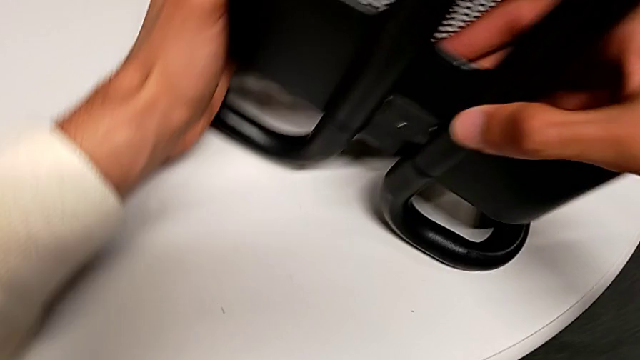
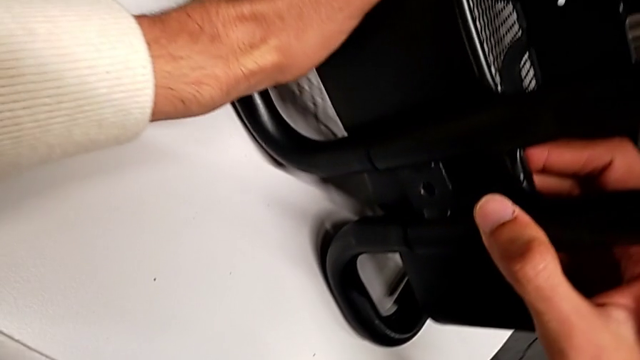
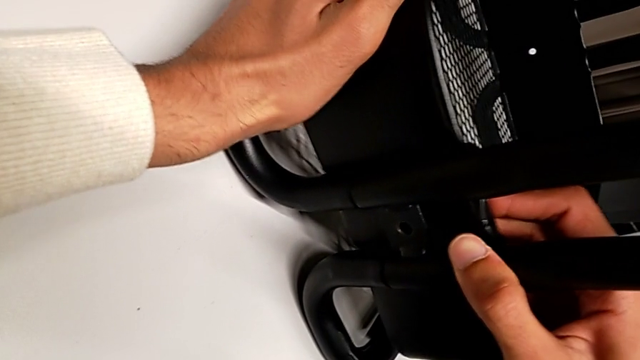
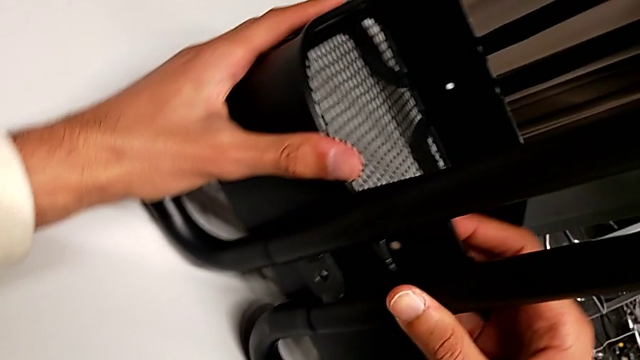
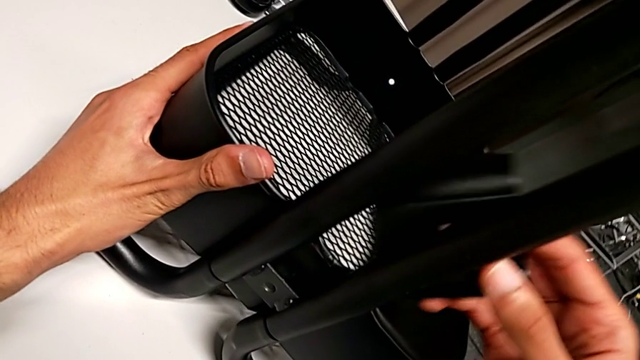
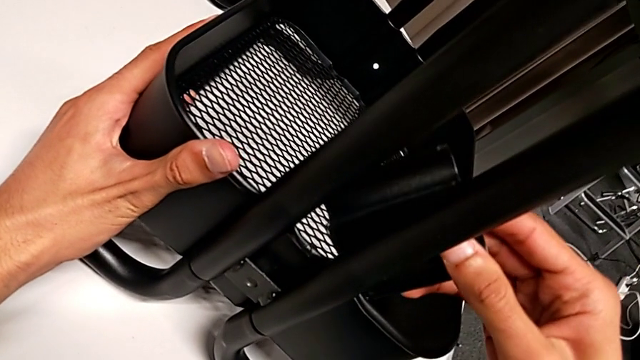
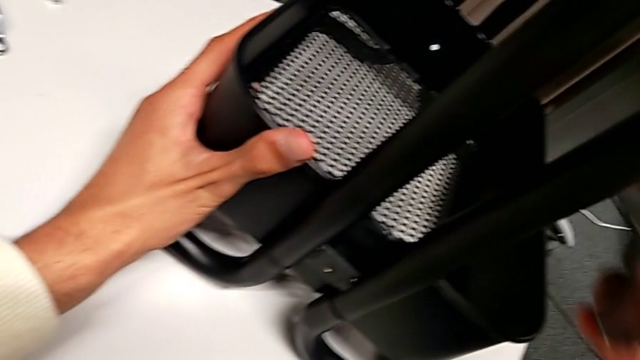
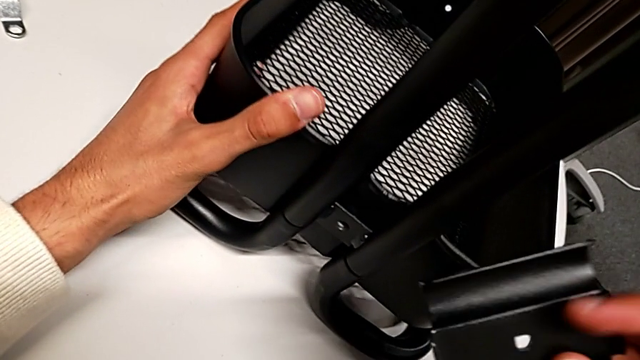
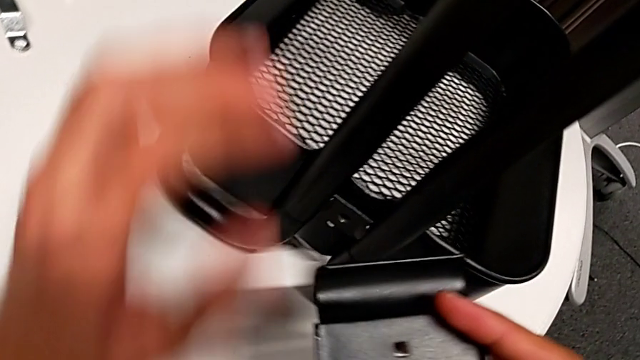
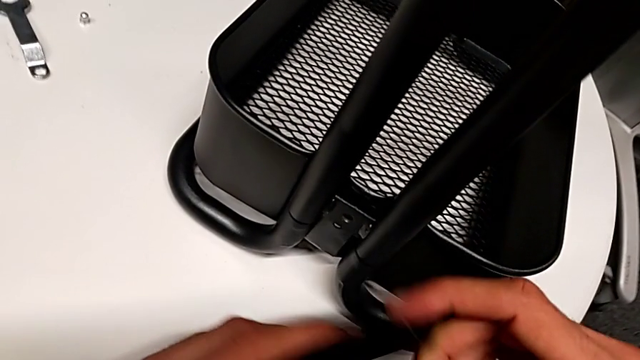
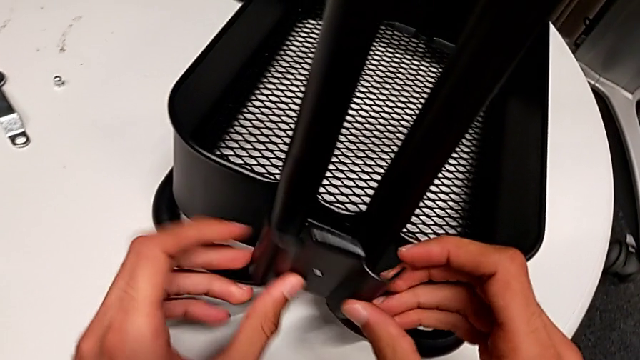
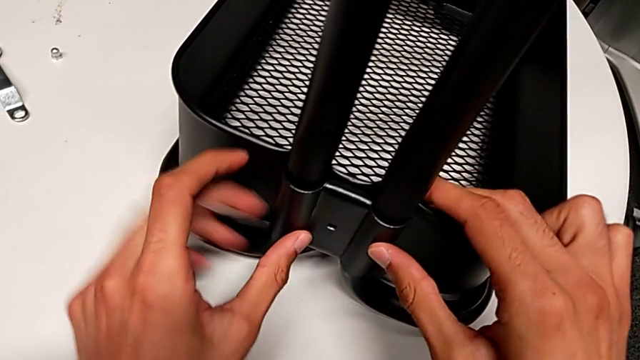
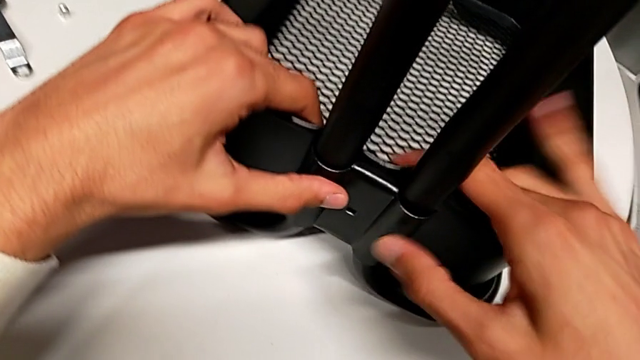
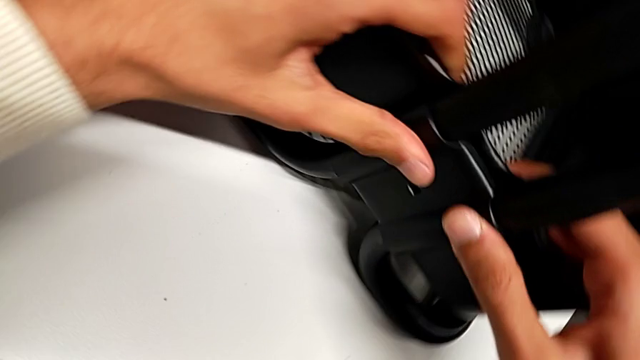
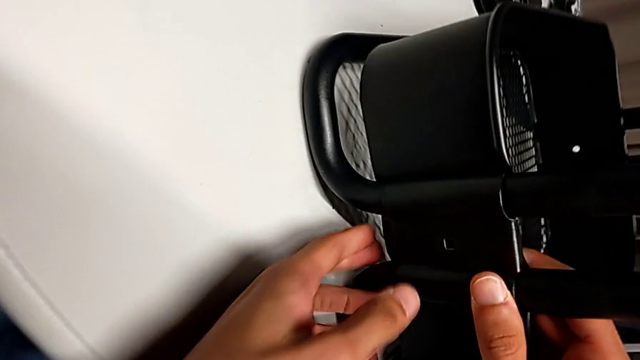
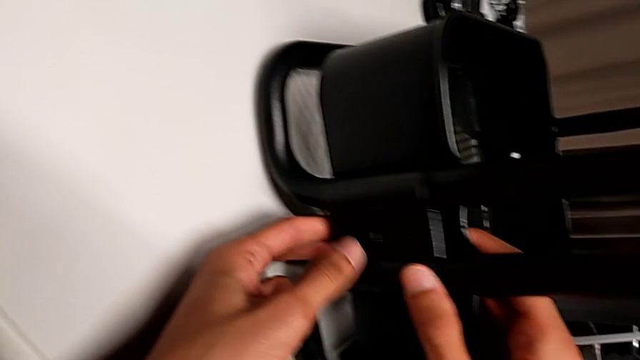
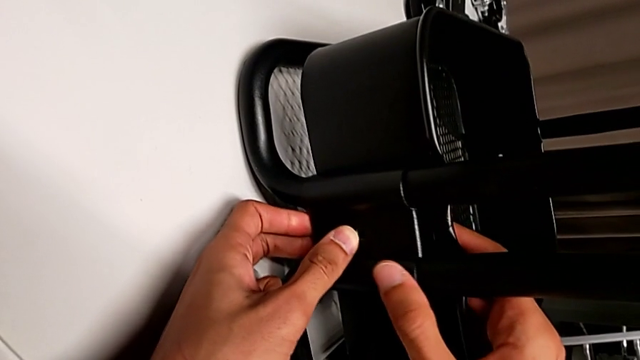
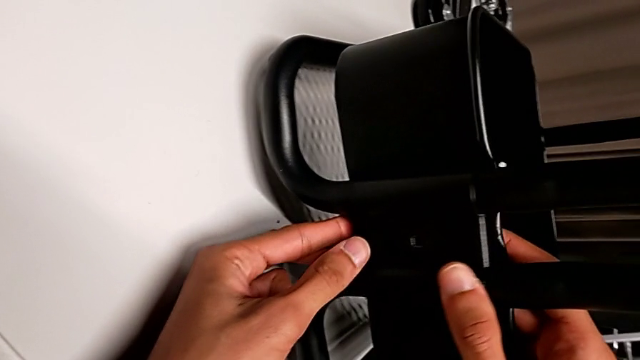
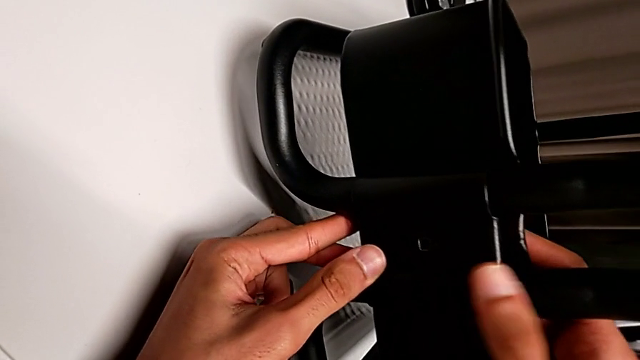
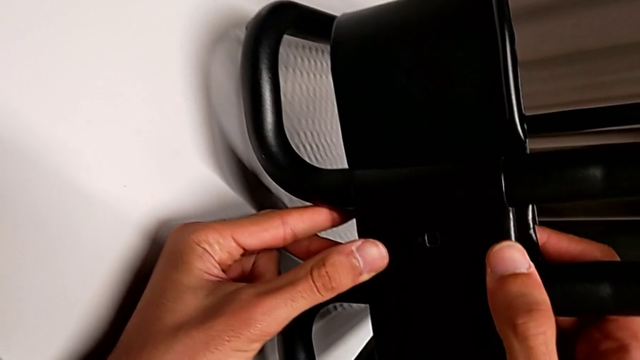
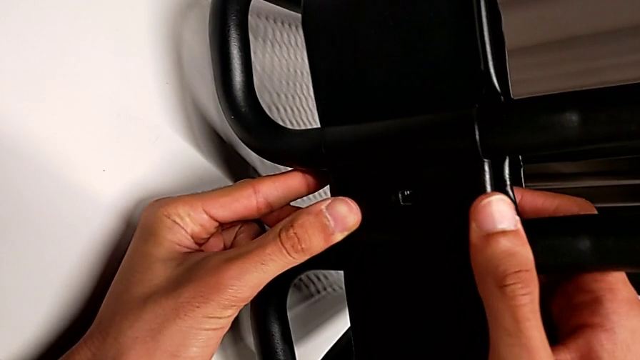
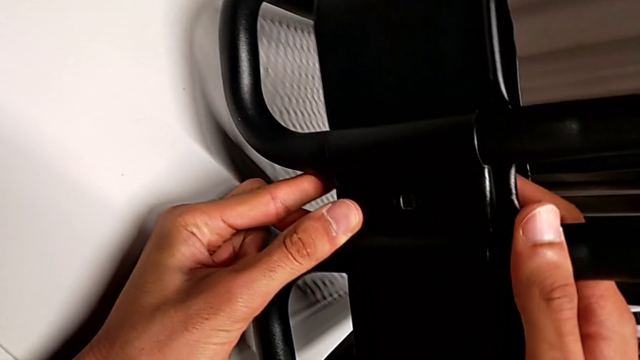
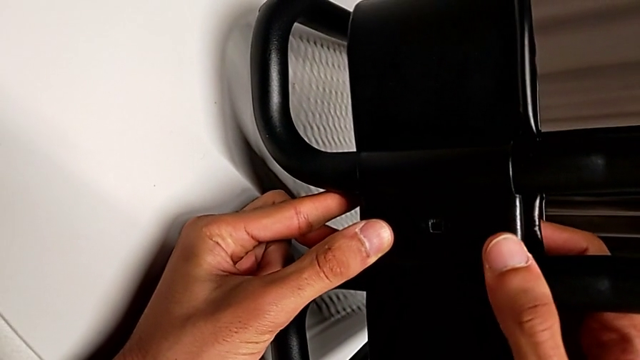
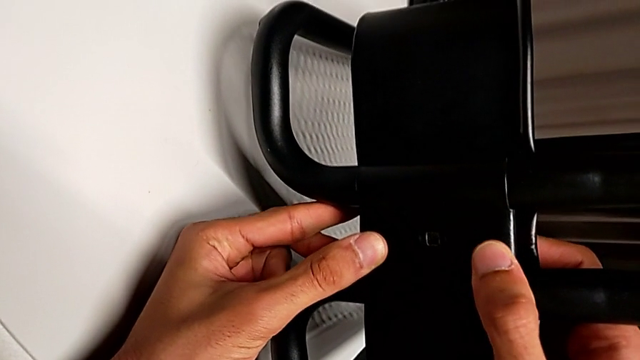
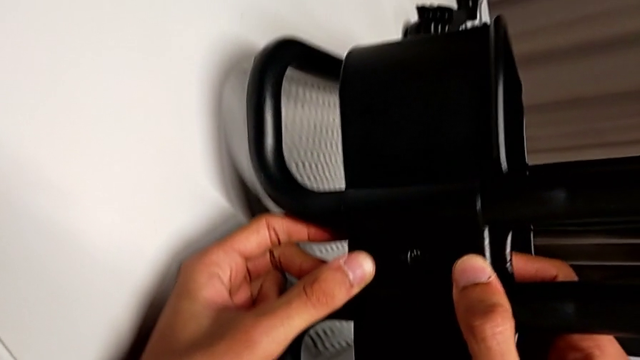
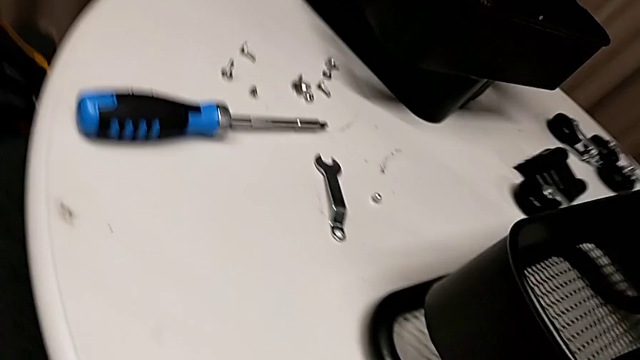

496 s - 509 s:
The camera wearer is inserting the lower basket. They wrongly align the bracket again with the basket, but it is still on the wrong side, disassemble the first bracket and align it.

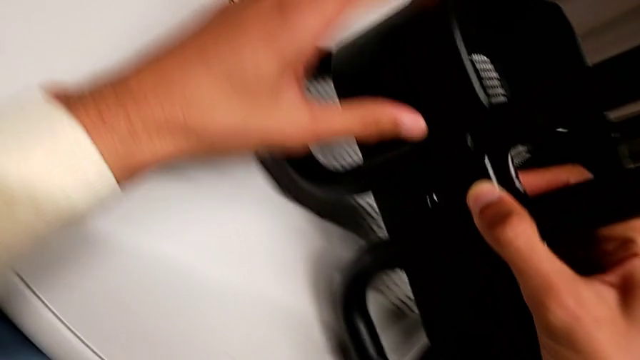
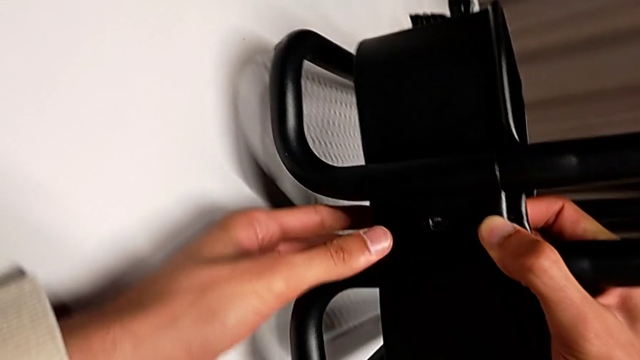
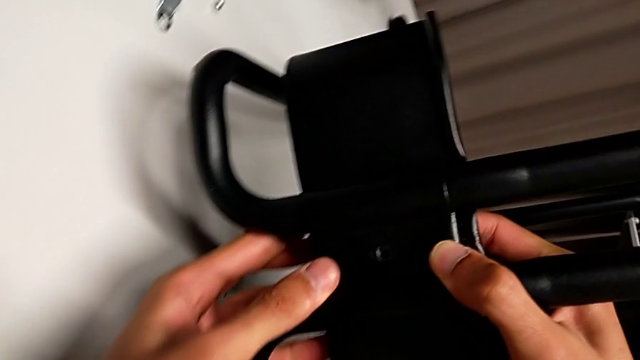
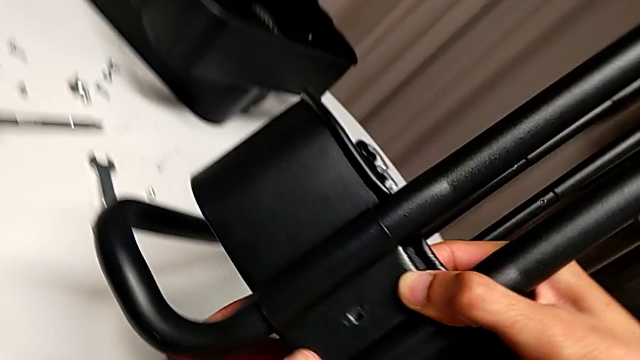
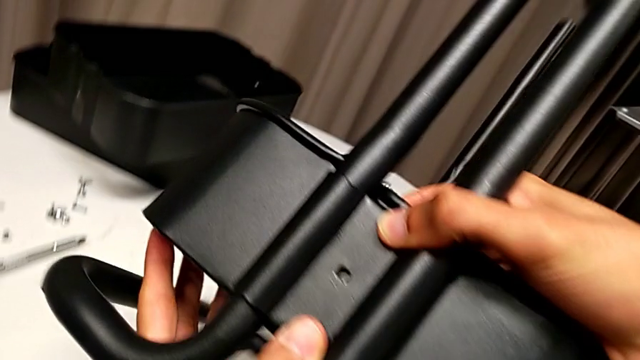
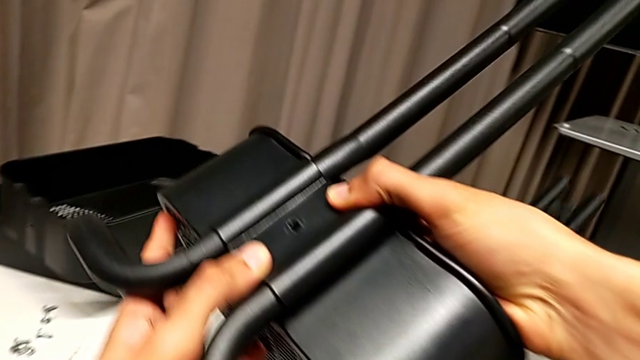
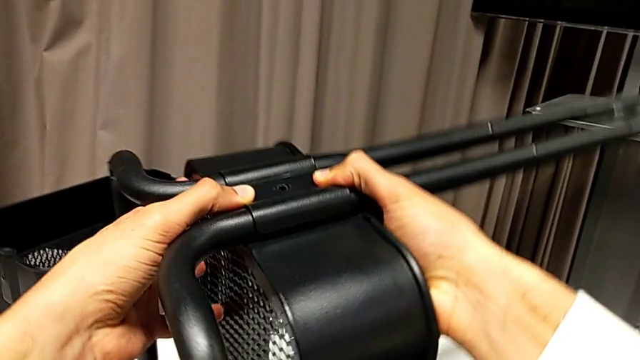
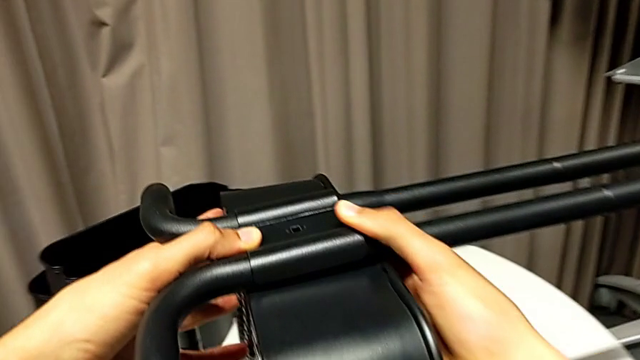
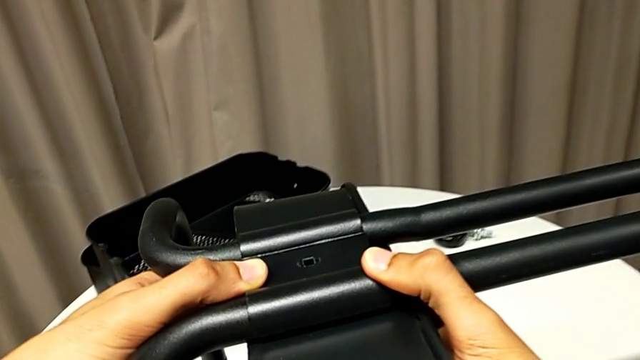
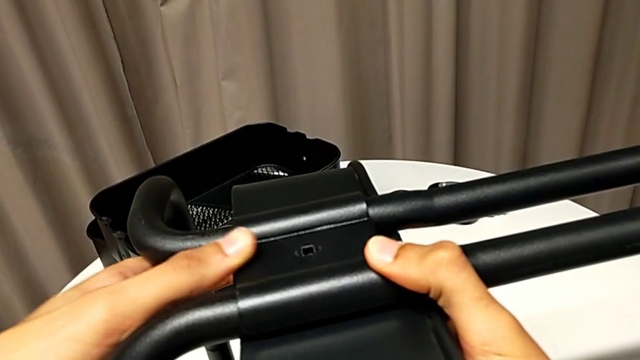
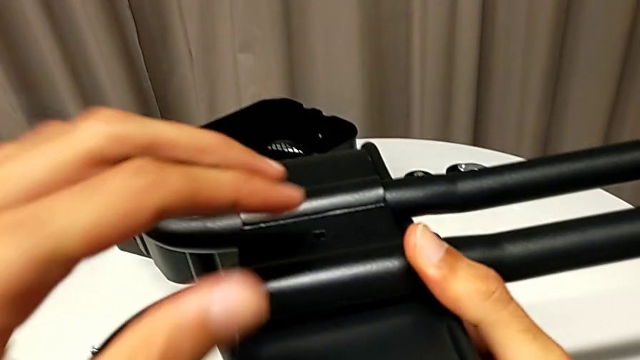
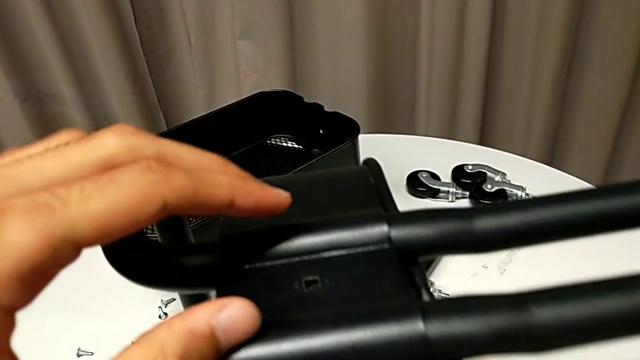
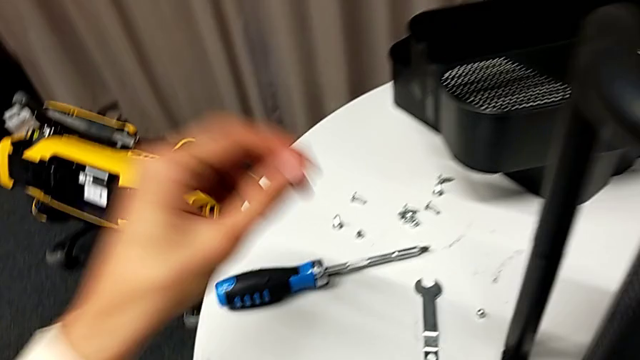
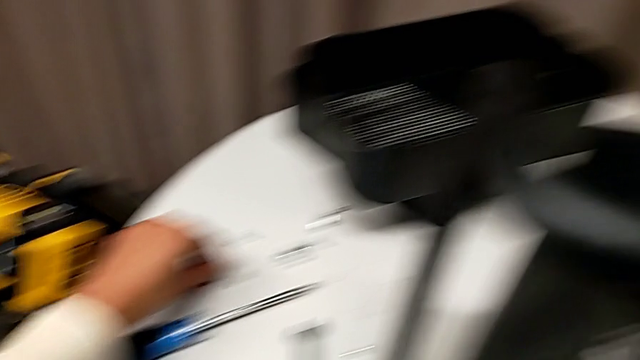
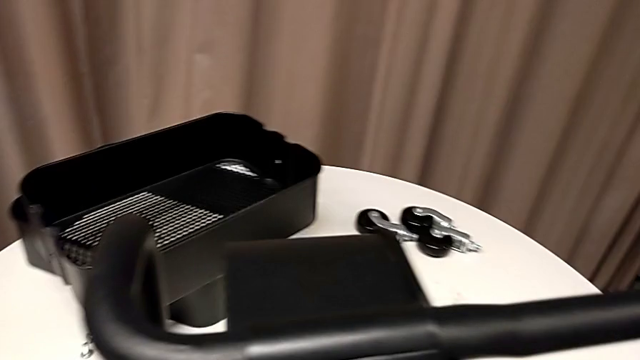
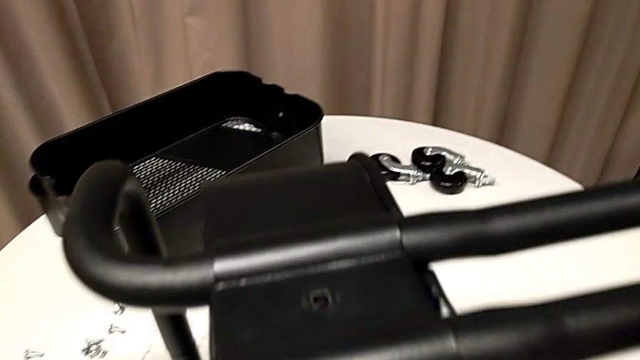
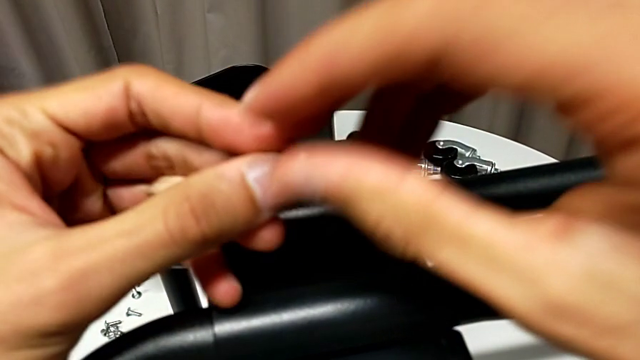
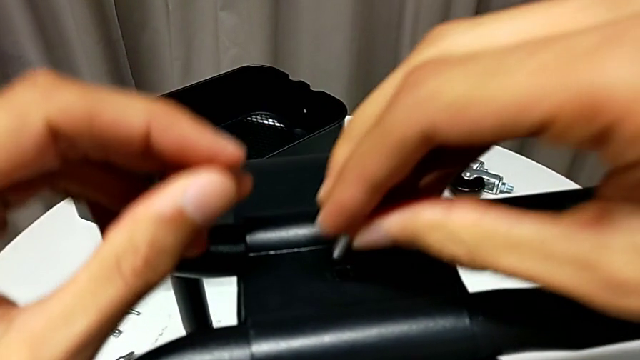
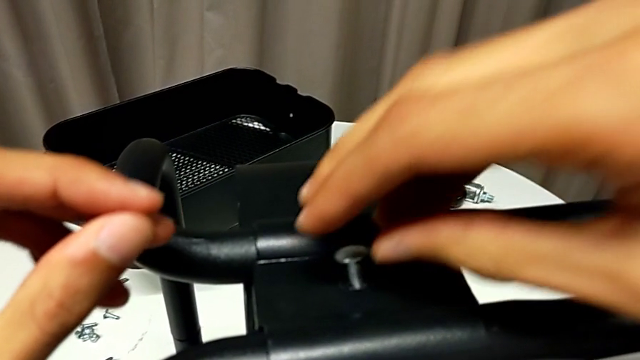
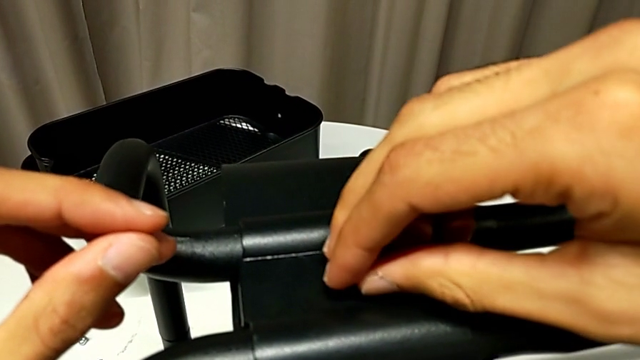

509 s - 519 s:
The camera wearer is inserting the lower basket. They flip the whole utility cart, grab the screw and begin to insert it.
